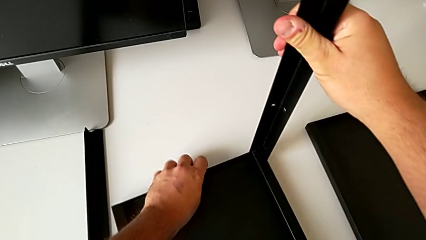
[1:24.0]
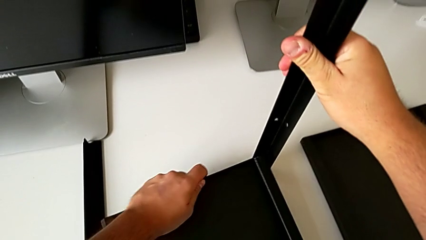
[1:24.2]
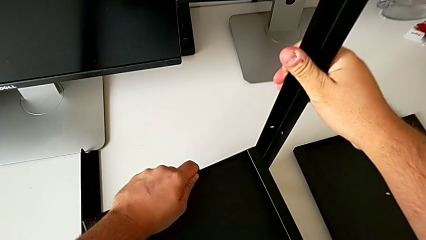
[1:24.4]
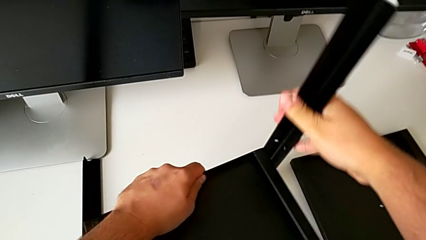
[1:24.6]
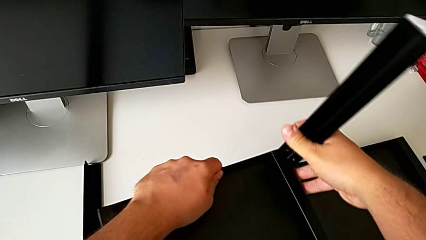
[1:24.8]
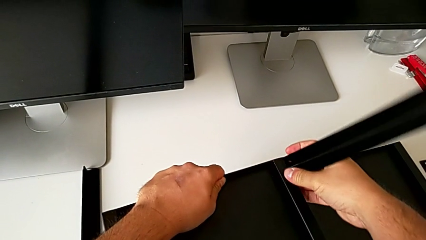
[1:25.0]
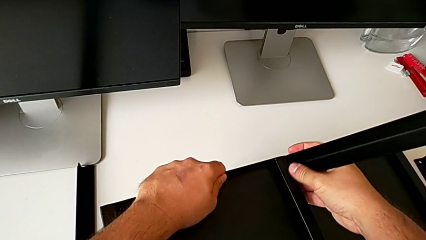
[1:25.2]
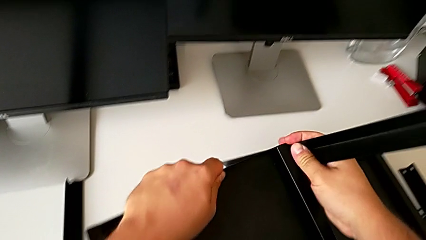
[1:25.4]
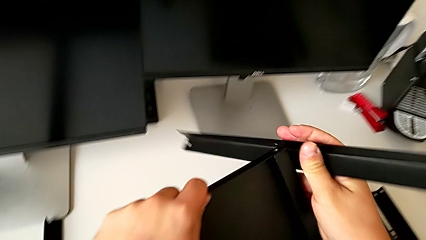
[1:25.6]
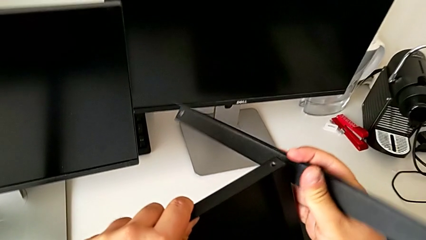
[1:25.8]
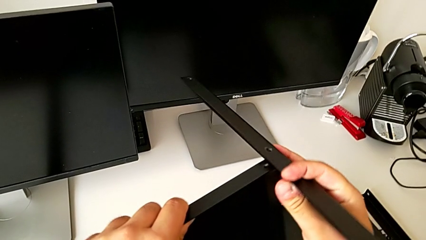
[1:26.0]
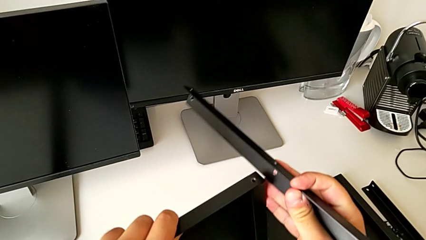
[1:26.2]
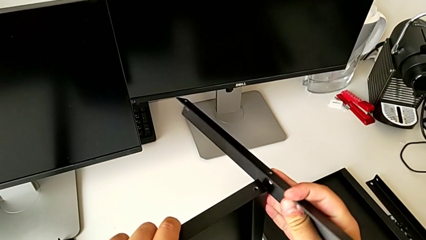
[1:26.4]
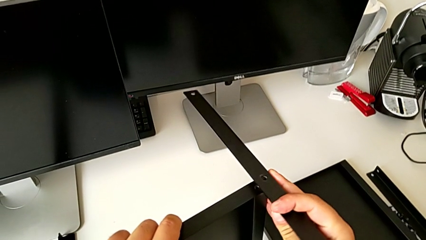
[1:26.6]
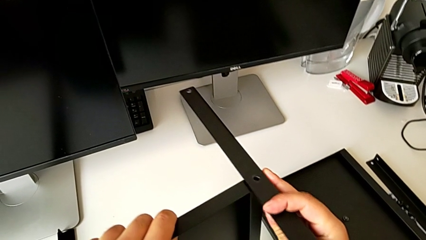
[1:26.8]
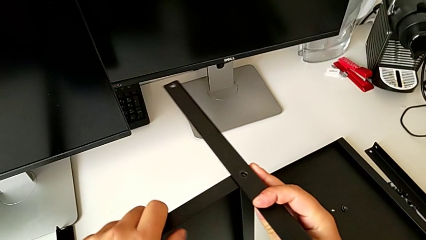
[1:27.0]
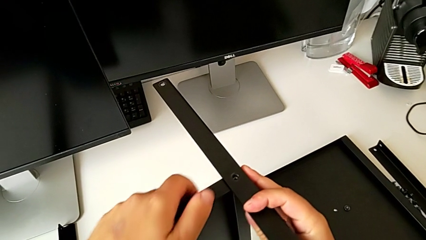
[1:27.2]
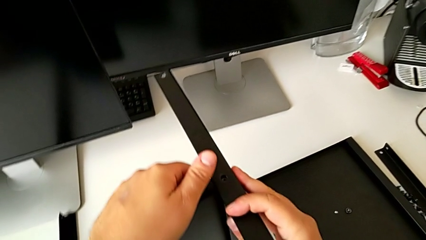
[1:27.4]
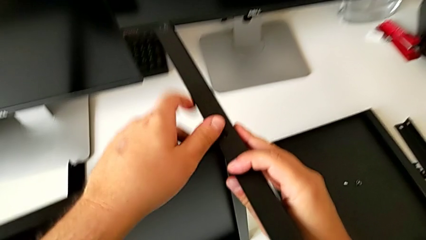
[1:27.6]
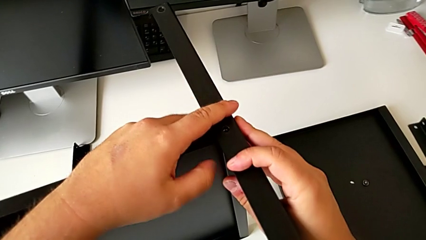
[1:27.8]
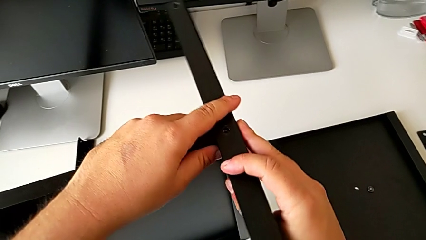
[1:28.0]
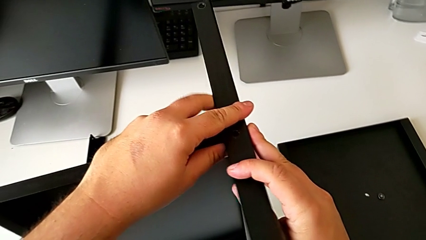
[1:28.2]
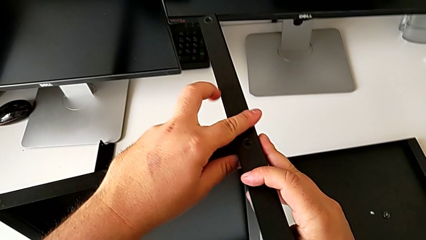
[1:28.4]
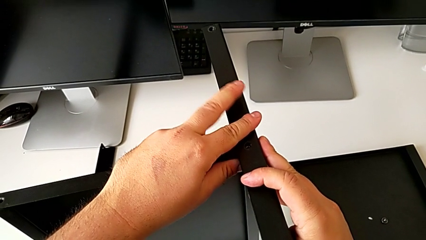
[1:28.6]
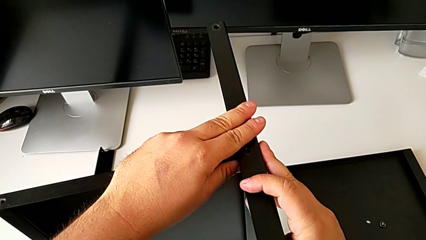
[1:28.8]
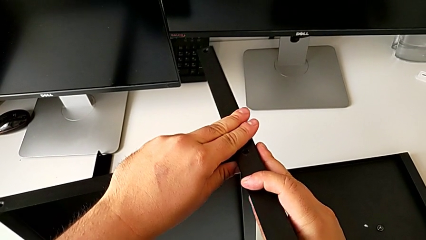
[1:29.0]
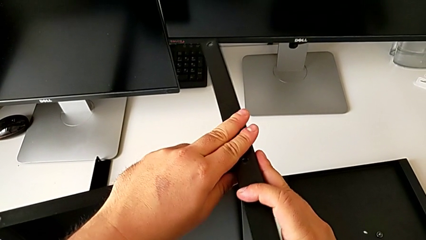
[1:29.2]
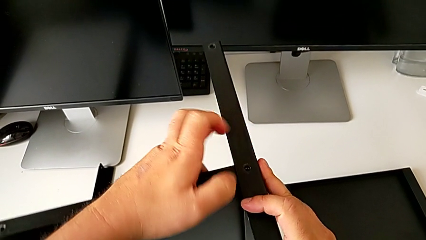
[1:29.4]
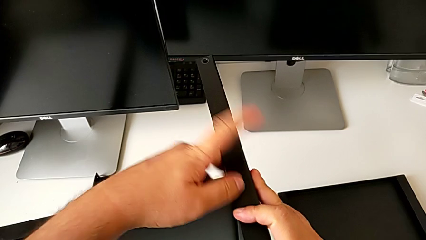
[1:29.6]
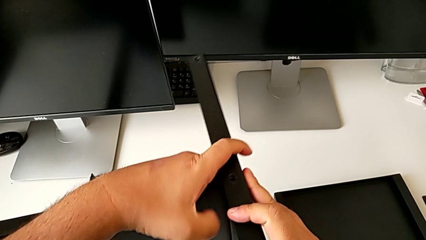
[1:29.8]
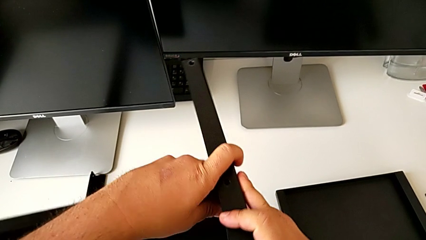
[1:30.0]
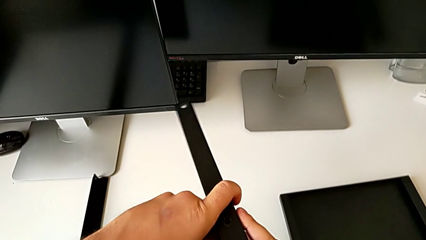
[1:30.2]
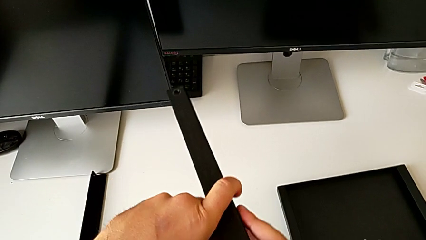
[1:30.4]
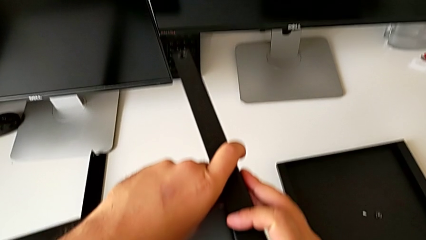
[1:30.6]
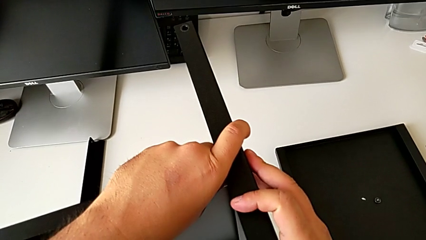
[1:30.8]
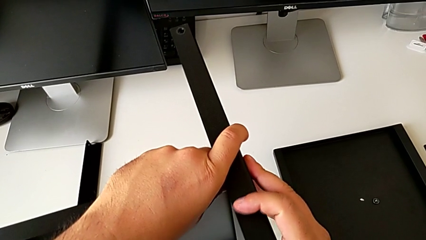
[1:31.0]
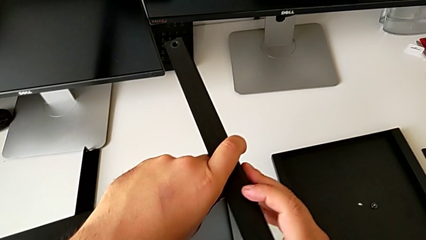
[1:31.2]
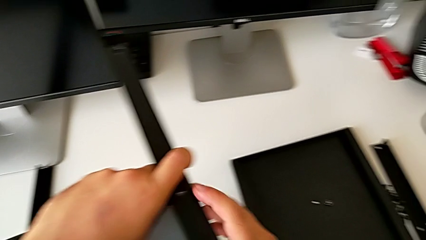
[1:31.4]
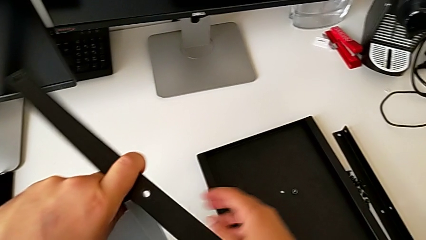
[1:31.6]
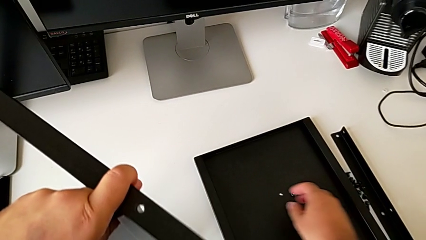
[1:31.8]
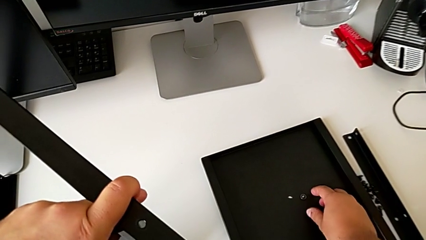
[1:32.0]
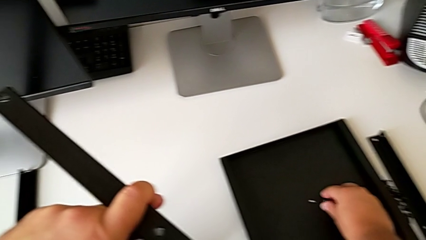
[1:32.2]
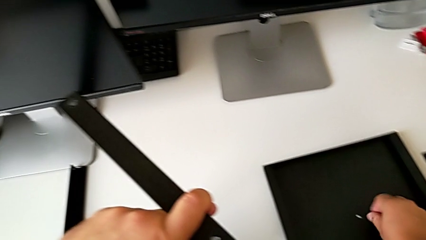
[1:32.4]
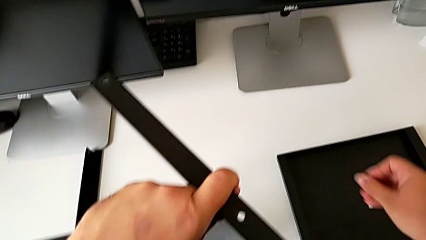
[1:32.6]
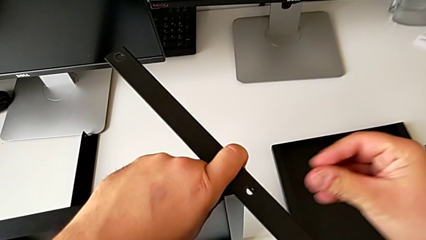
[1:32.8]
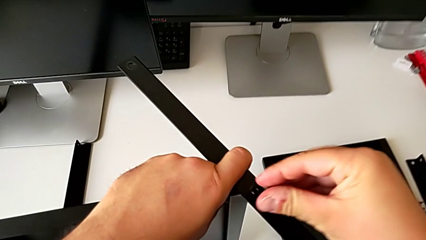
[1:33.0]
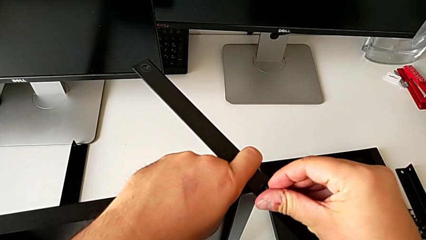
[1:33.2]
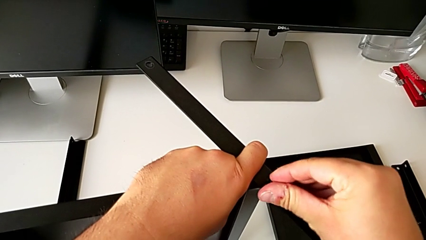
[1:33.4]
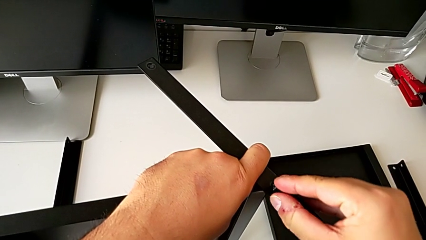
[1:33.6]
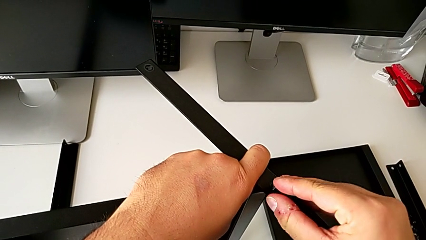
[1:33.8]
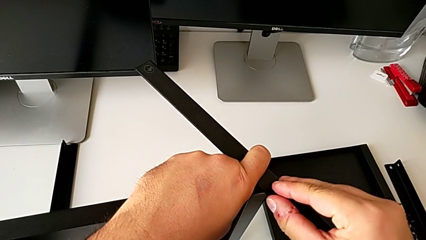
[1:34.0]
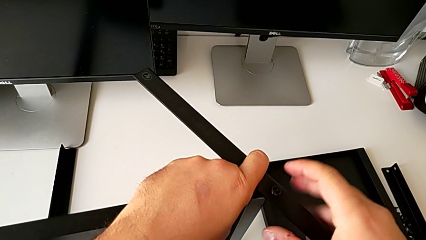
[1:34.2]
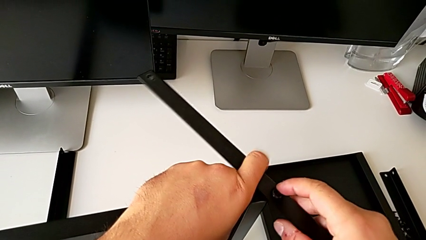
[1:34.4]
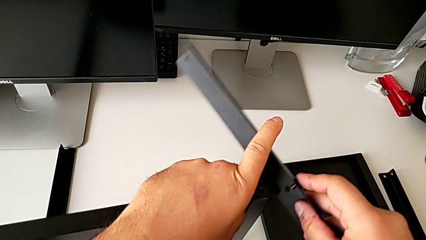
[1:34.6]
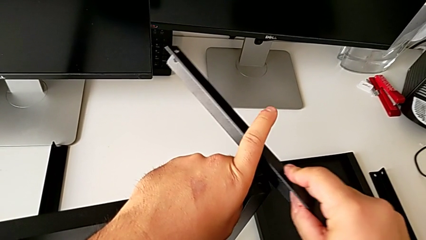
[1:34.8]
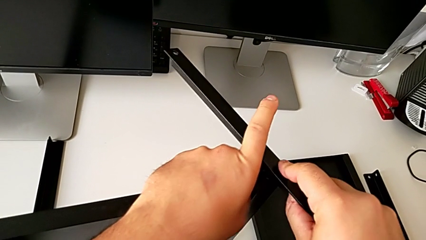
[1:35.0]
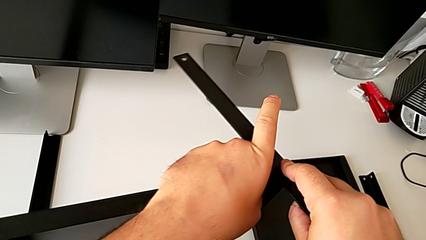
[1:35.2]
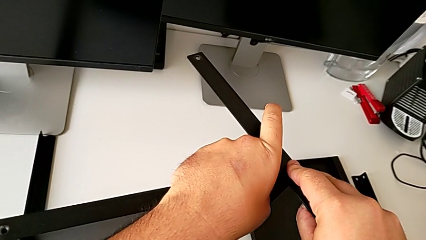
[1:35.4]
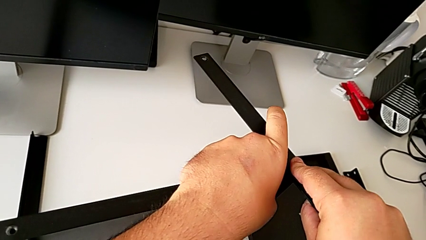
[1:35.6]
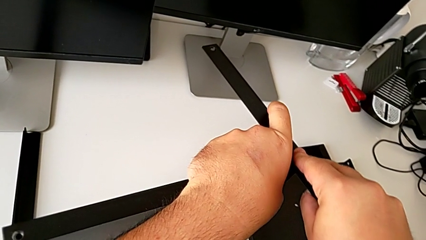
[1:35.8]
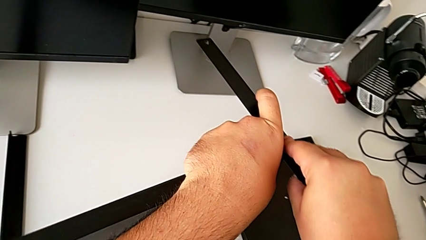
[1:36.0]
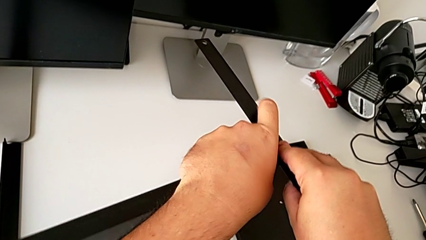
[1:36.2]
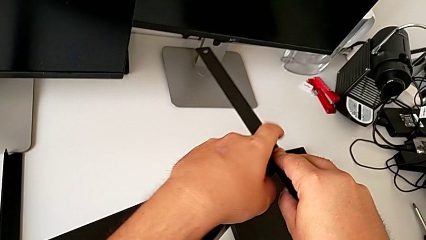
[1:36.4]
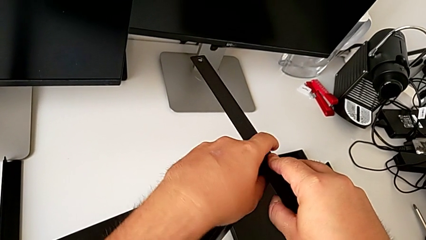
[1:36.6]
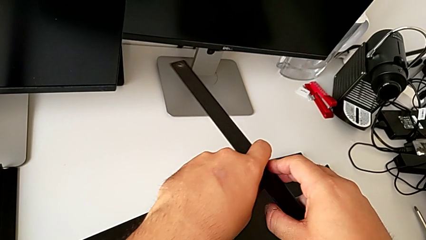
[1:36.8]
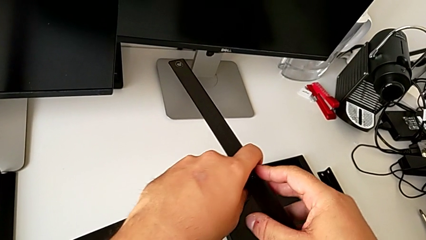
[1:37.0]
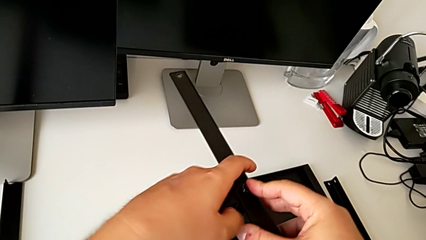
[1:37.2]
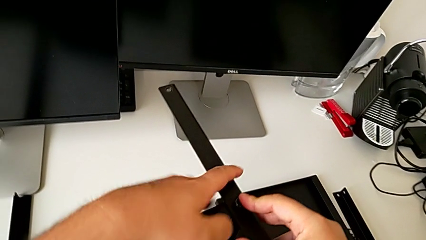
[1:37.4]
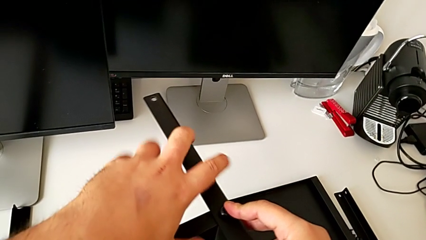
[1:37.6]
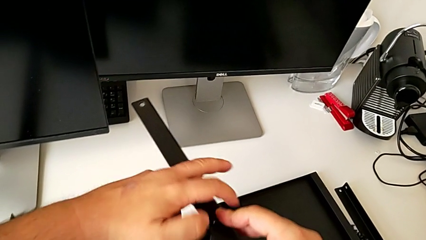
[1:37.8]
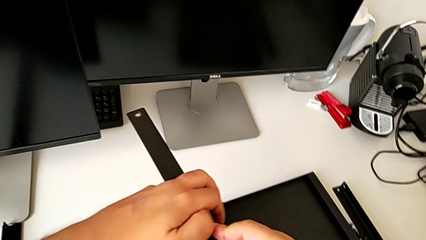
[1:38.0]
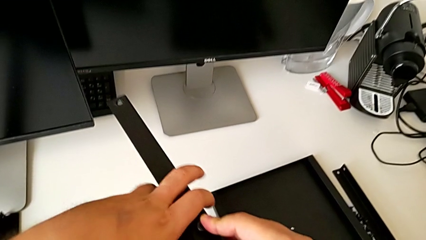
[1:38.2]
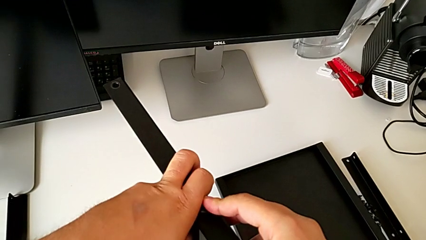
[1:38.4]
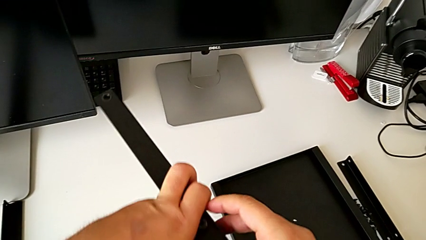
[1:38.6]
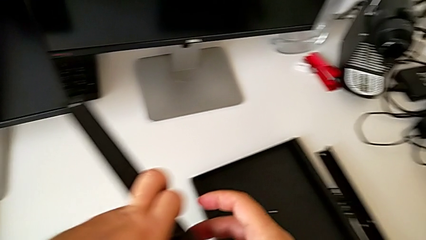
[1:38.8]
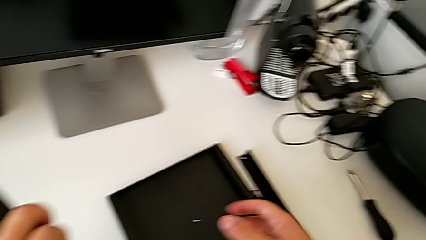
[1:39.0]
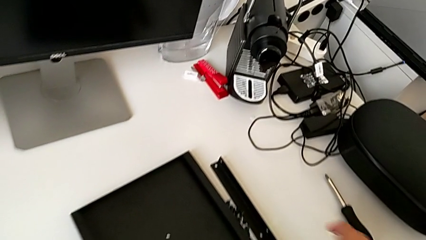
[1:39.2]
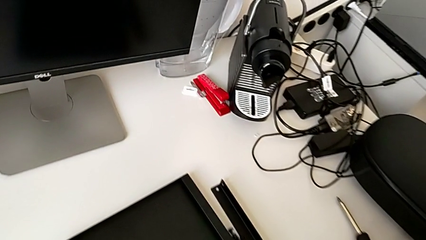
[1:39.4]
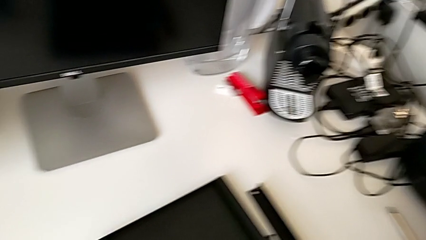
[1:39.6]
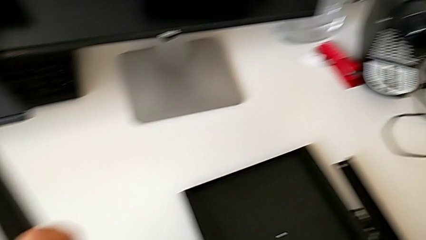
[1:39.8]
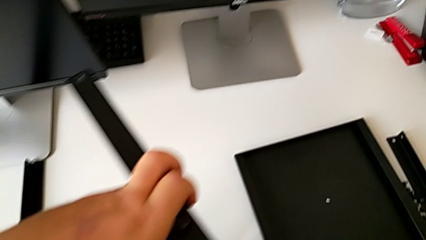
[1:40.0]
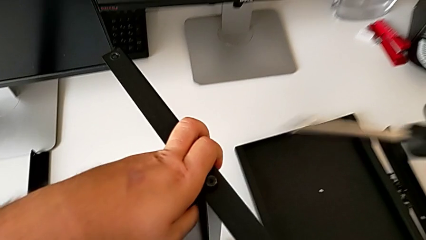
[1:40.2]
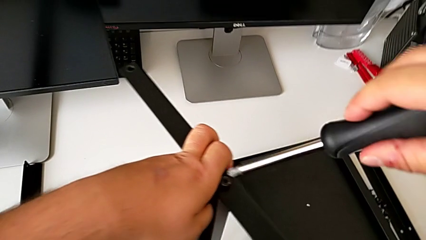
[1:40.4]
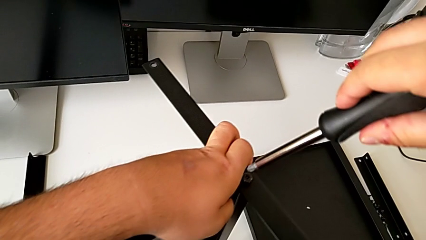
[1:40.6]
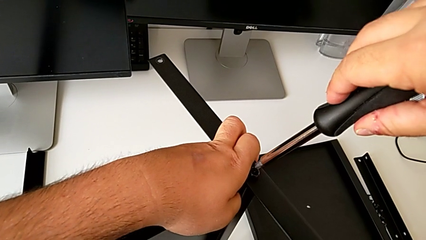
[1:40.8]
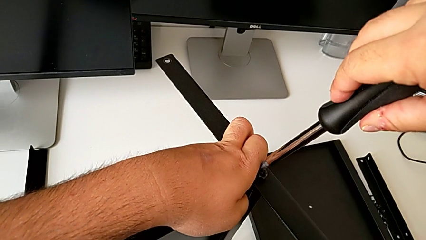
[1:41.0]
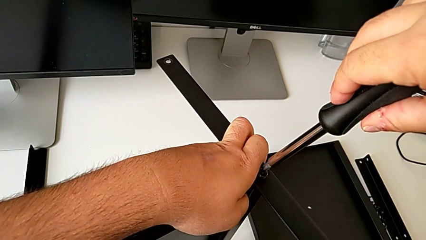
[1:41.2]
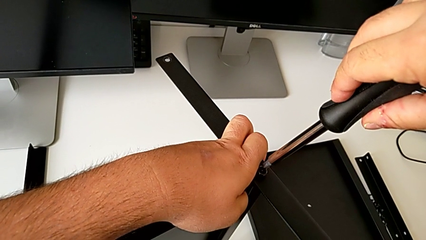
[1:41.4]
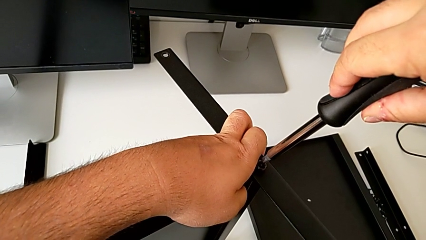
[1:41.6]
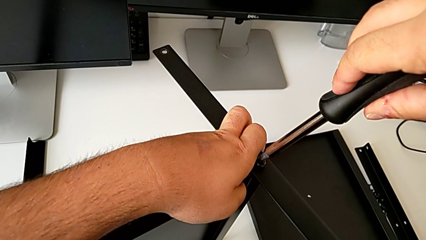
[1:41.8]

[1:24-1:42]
The camera wearer is assembling the first leg of the shelf. They disassemble the leg, align it, insert the hex socket head, approach the screwdriver and grab it.
